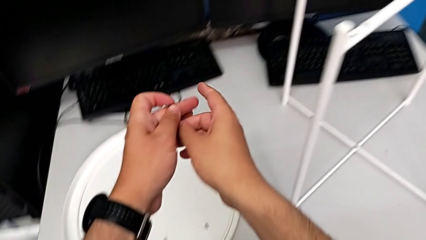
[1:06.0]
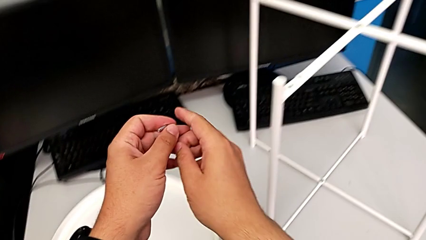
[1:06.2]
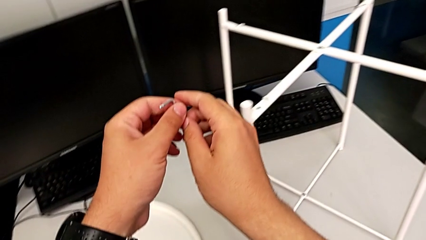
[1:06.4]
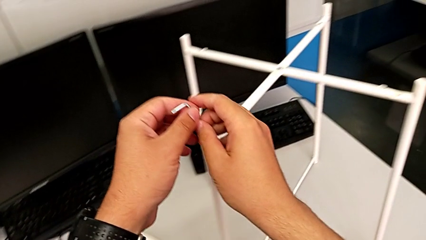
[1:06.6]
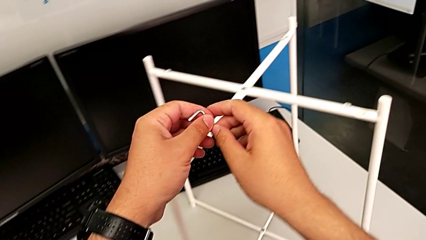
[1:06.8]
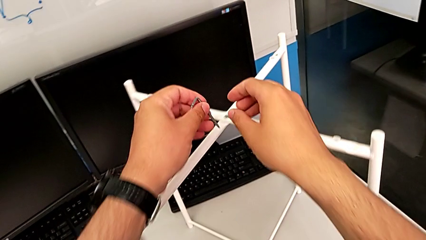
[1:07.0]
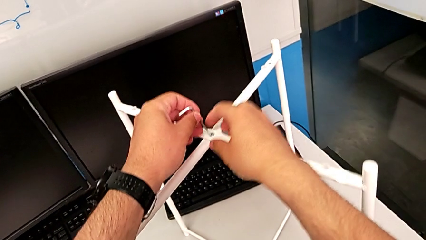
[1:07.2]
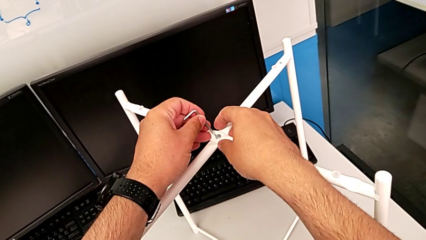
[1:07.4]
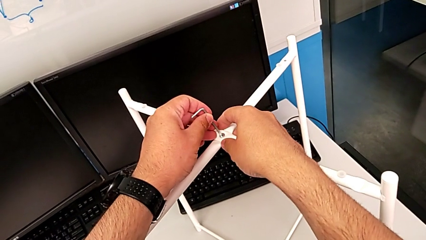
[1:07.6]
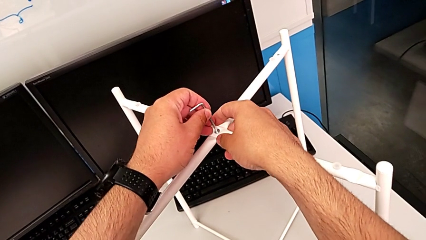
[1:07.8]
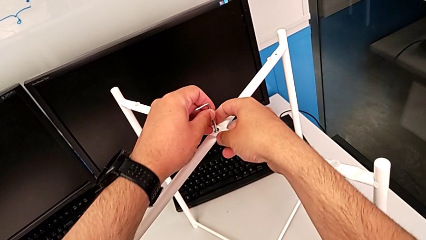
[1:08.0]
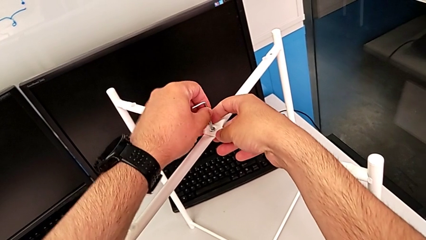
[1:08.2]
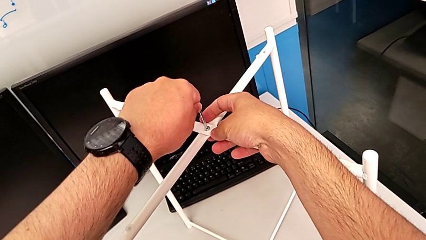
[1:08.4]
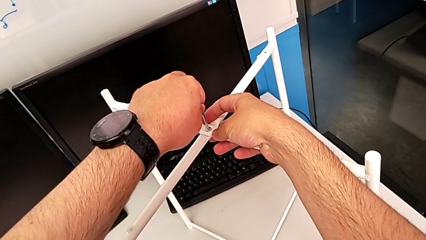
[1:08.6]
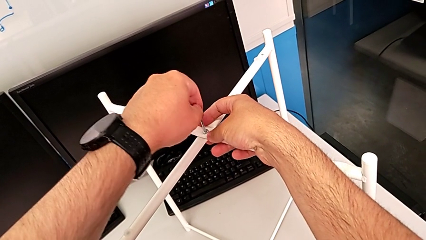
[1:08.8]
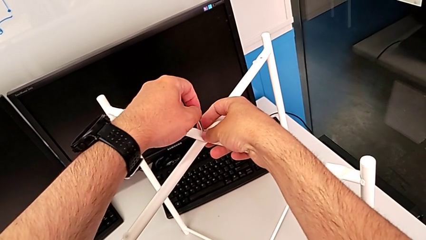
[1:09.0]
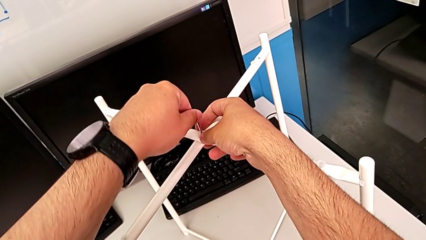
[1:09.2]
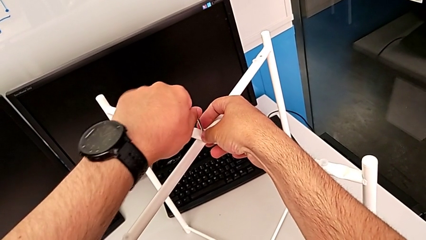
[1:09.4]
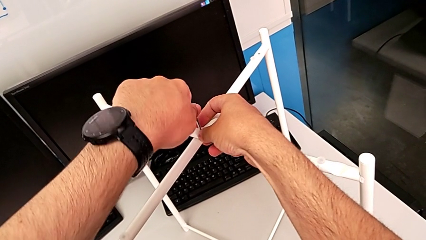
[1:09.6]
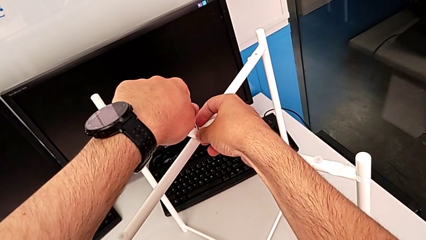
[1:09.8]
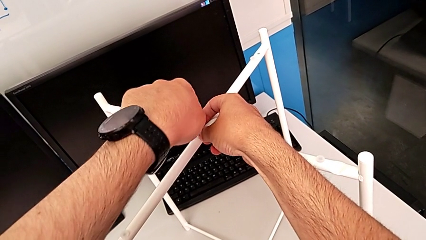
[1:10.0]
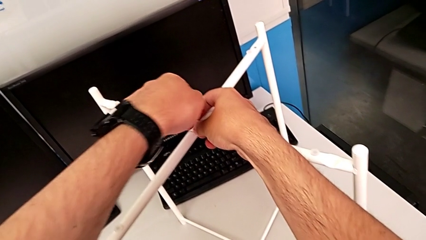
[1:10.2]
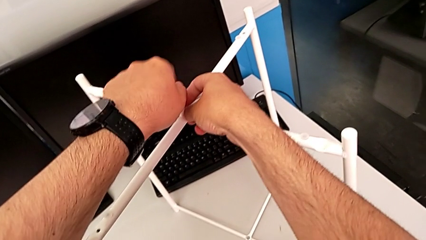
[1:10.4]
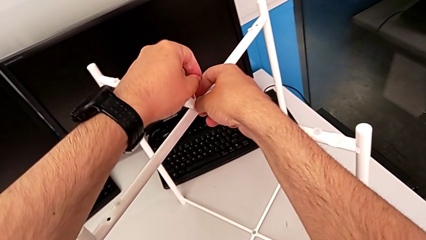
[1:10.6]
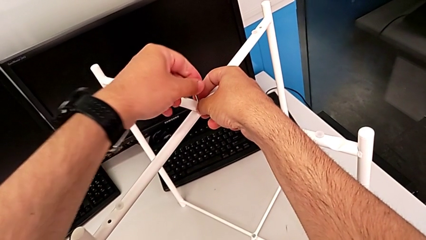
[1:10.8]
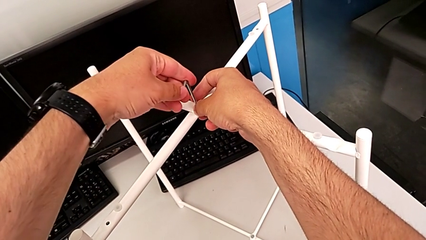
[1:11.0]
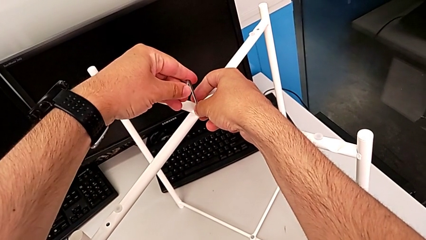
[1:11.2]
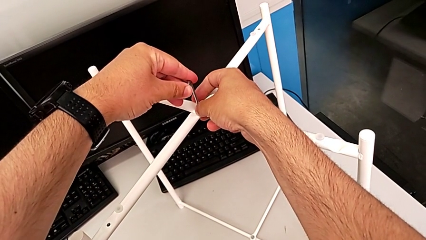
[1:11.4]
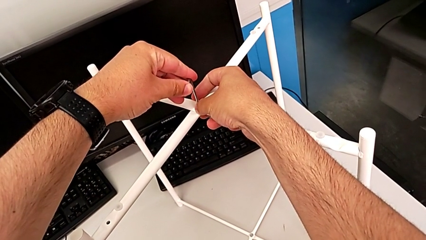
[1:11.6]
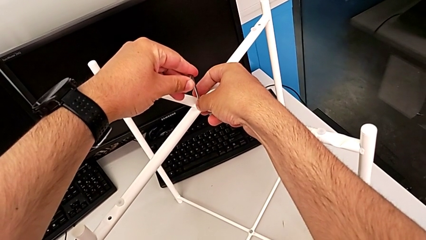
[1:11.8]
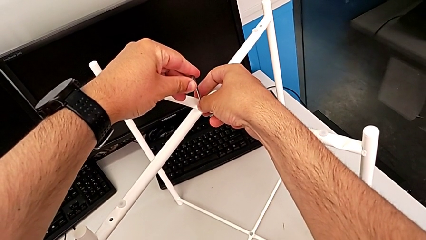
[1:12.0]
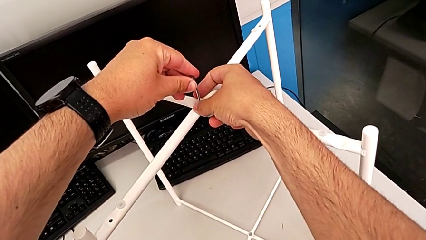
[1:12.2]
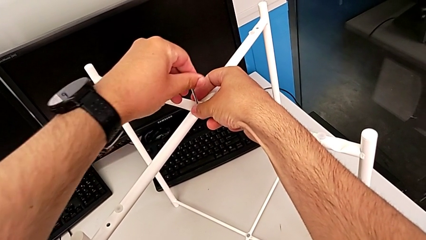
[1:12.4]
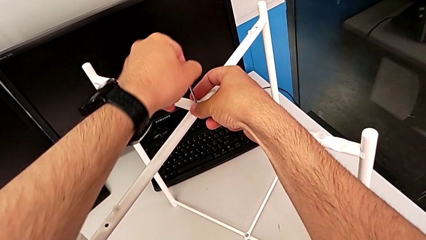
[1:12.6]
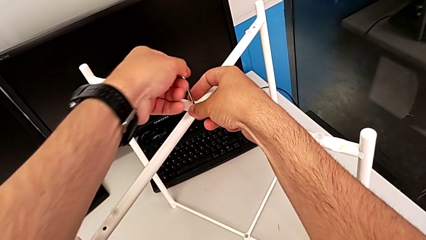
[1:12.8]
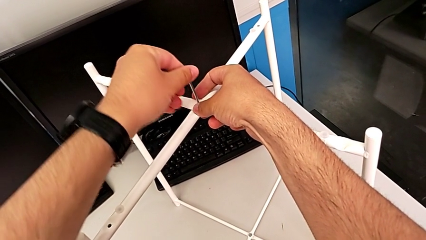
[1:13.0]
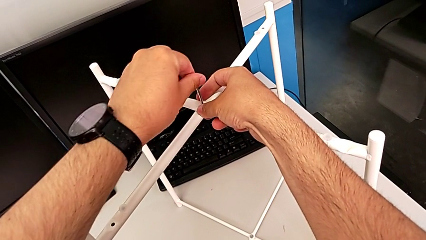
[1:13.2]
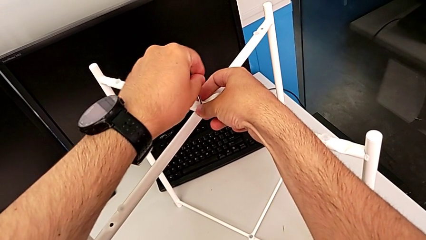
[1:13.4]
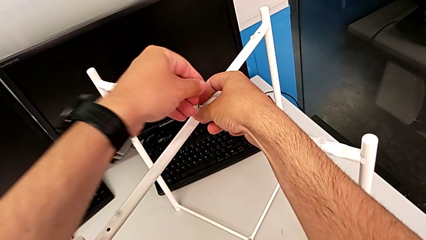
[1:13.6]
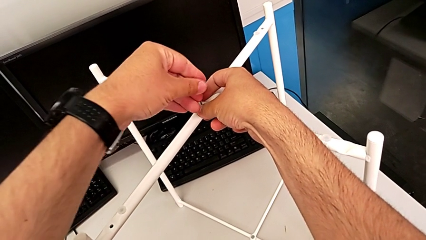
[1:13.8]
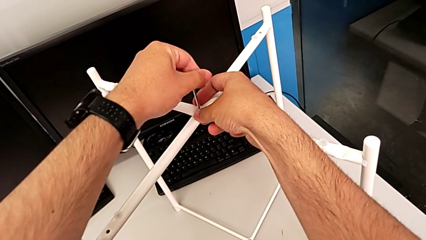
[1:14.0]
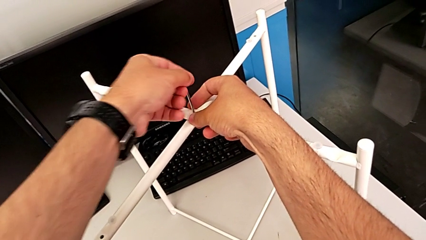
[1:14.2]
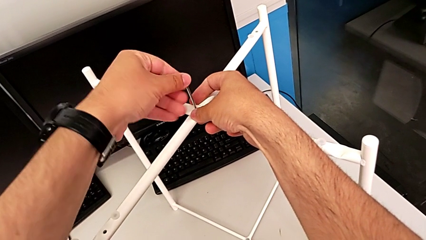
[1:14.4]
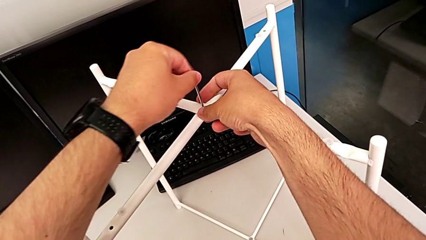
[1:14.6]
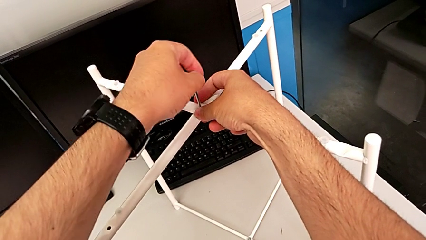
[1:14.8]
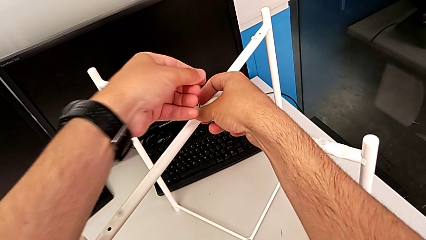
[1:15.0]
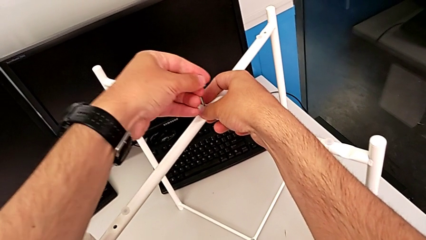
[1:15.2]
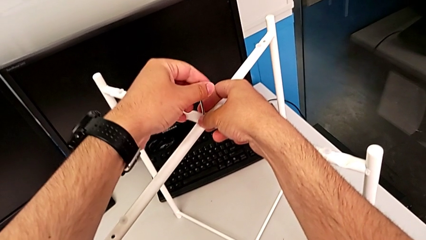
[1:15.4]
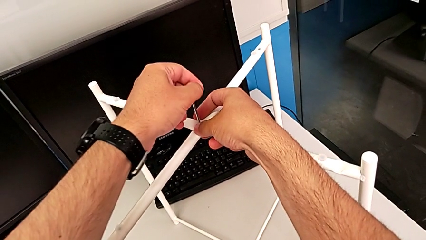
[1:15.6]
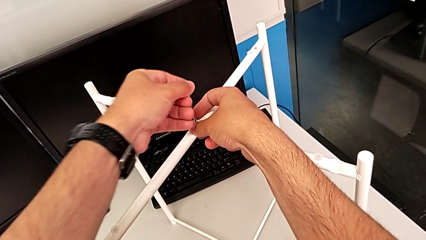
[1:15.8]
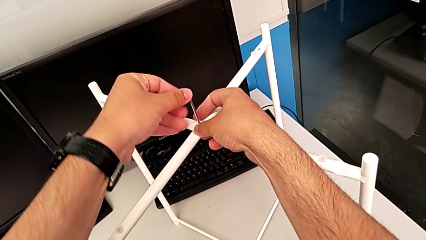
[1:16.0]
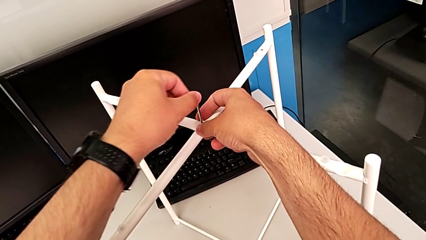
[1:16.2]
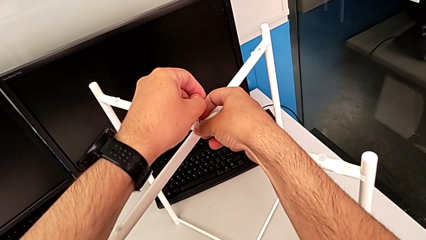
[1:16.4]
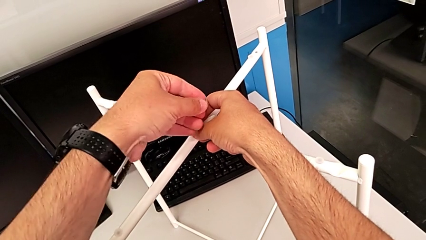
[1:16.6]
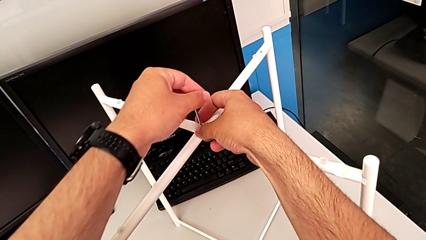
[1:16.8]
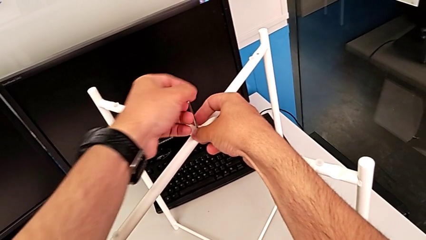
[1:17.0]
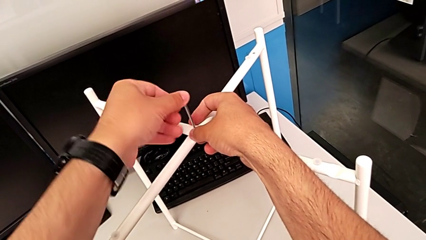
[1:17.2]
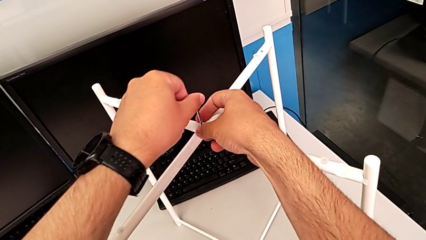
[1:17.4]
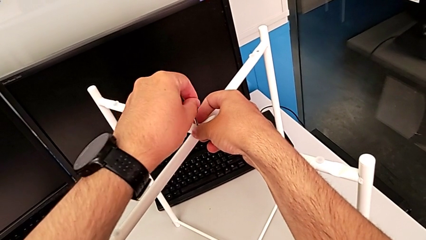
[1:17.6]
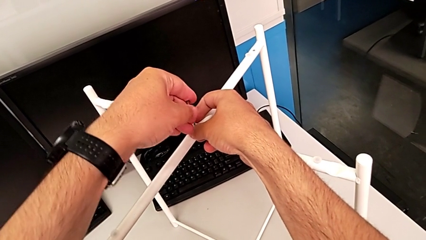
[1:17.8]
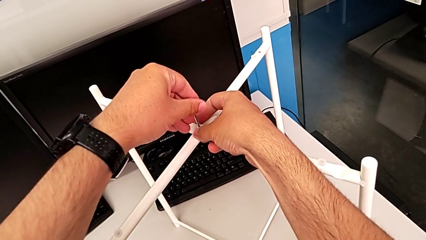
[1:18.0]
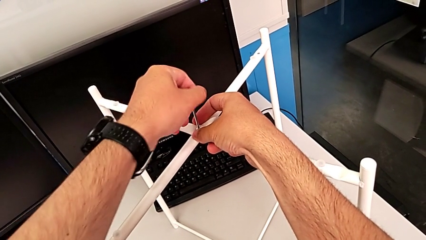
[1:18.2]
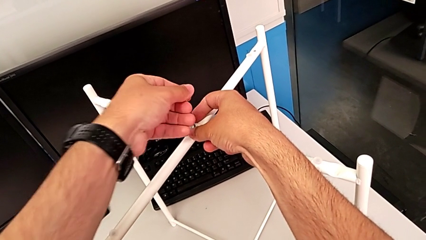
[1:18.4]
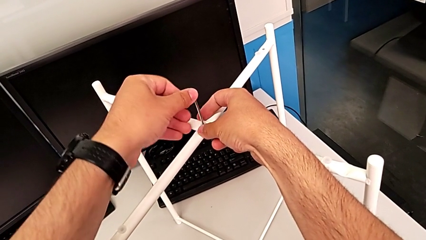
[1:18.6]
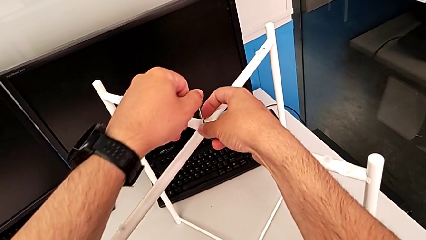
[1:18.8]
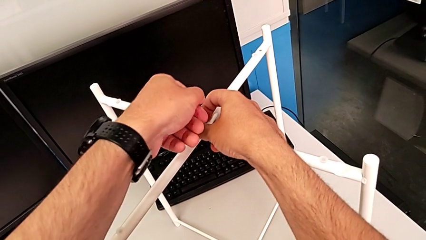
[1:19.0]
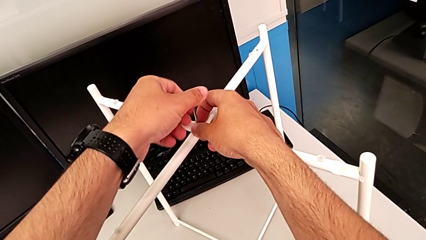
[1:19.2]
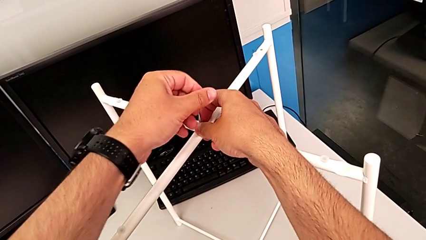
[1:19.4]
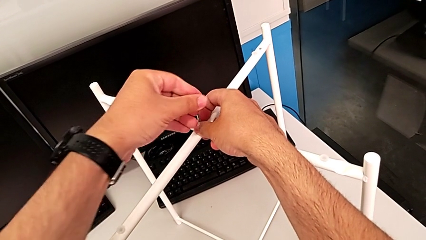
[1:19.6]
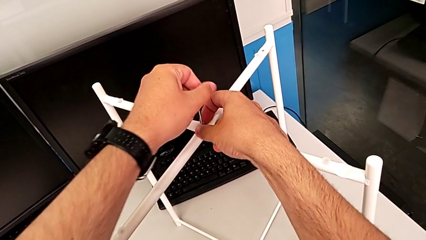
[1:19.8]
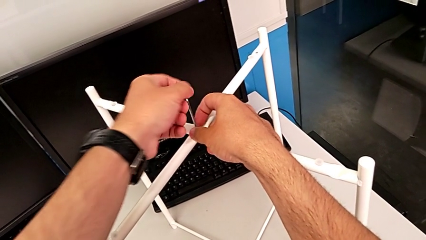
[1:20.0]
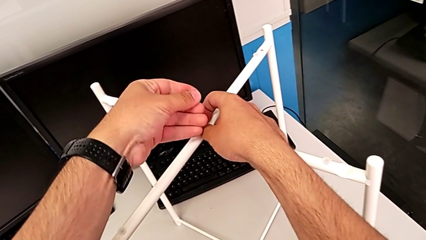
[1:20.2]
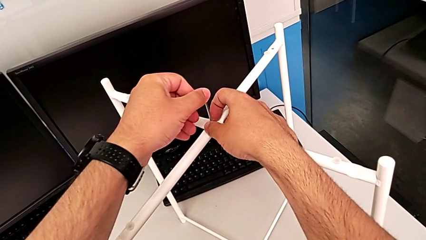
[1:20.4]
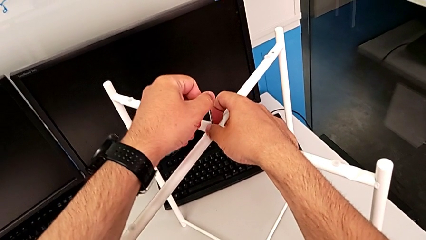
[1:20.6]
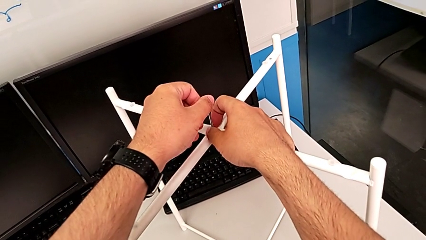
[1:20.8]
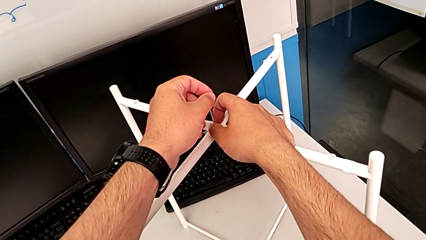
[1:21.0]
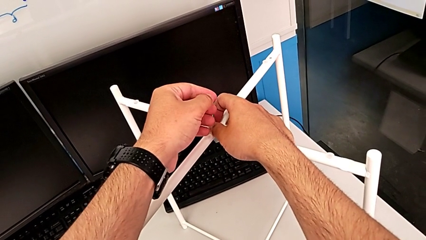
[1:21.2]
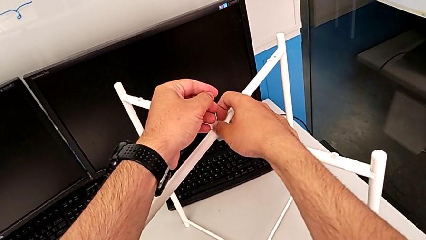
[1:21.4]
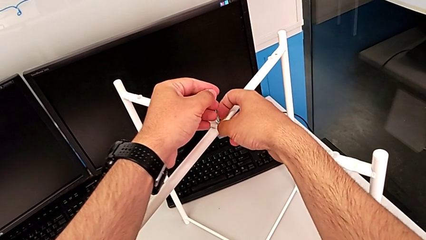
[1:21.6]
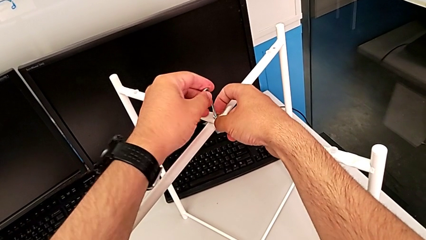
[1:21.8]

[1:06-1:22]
The camera wearer unscrews the top hex socket head using an Allen wrench. They insert the Allen wrench and wrongly unscrew the top hex socket head.
